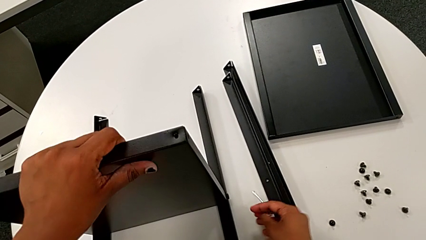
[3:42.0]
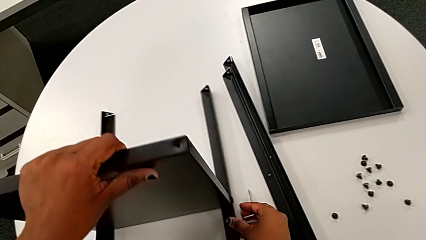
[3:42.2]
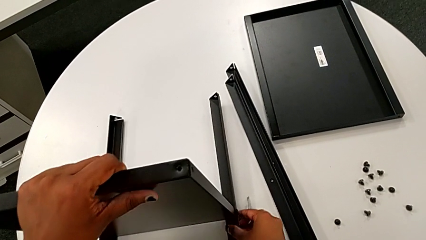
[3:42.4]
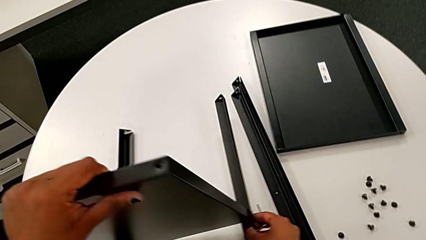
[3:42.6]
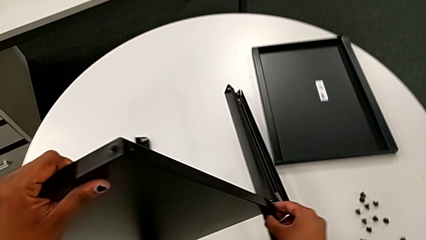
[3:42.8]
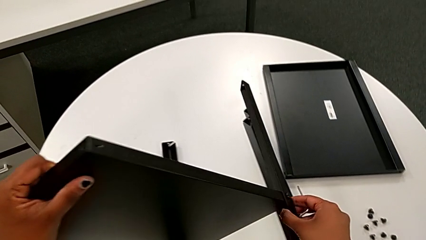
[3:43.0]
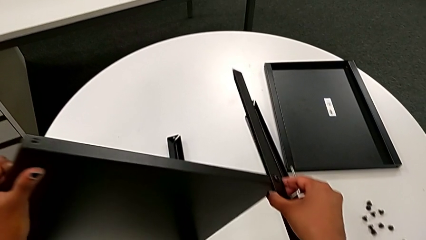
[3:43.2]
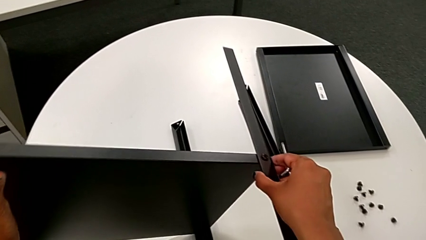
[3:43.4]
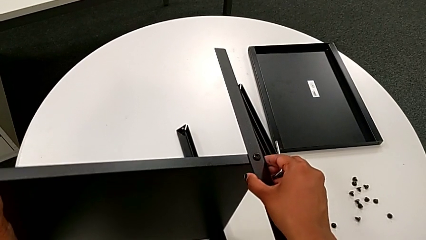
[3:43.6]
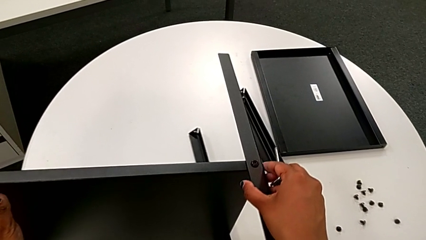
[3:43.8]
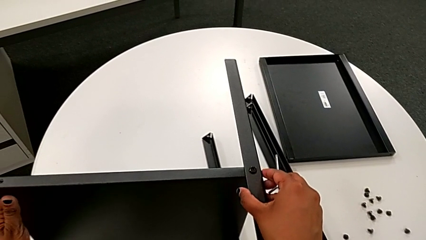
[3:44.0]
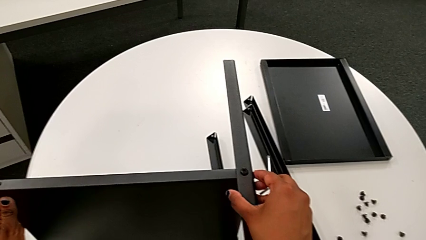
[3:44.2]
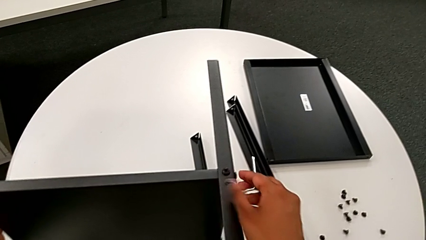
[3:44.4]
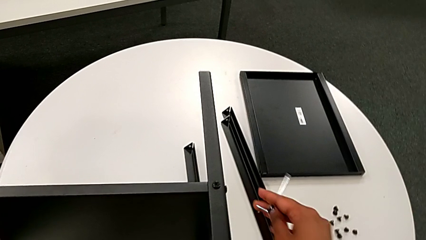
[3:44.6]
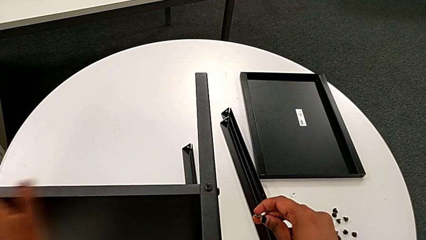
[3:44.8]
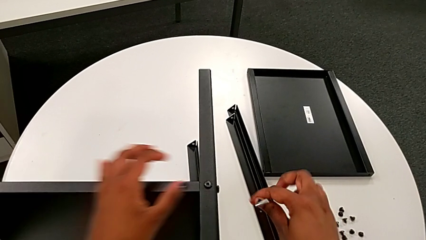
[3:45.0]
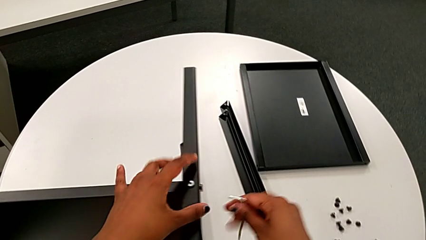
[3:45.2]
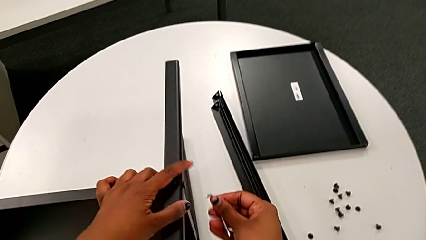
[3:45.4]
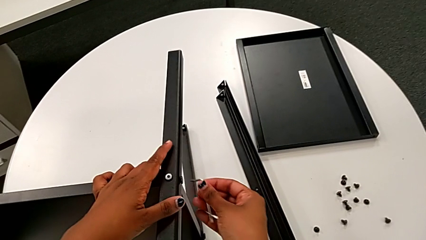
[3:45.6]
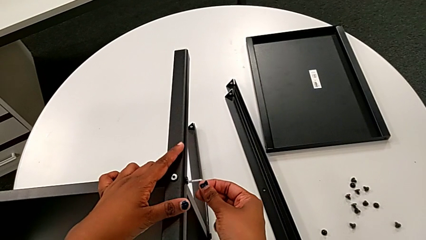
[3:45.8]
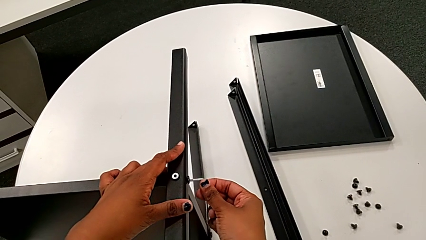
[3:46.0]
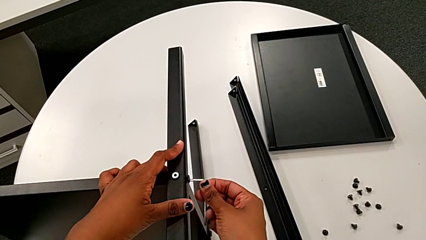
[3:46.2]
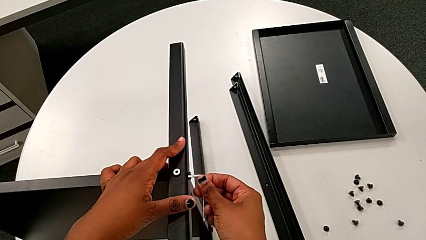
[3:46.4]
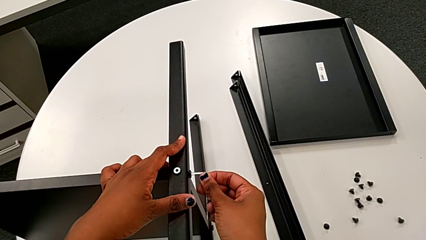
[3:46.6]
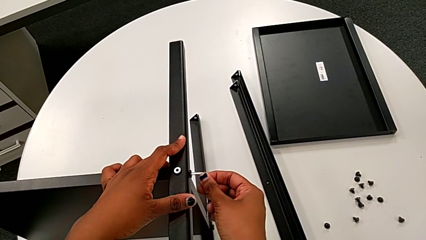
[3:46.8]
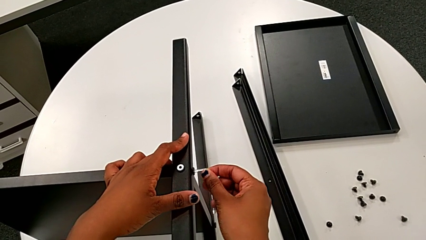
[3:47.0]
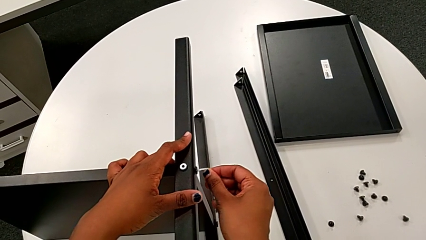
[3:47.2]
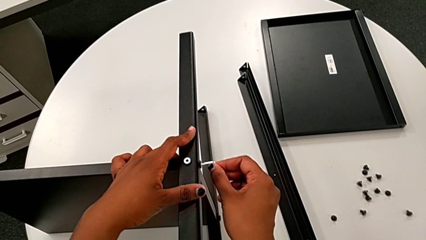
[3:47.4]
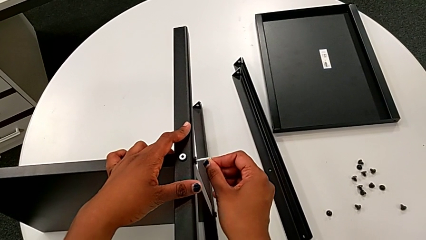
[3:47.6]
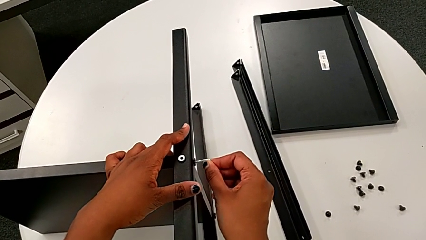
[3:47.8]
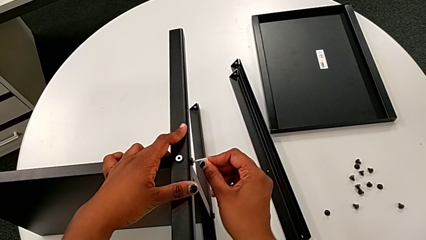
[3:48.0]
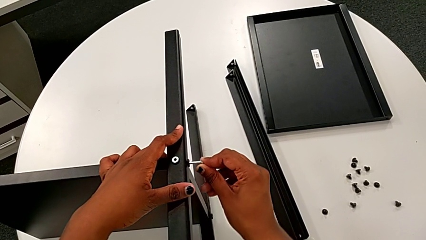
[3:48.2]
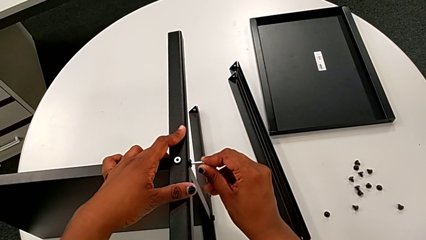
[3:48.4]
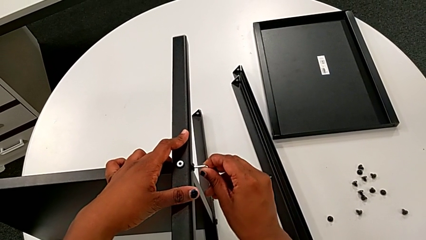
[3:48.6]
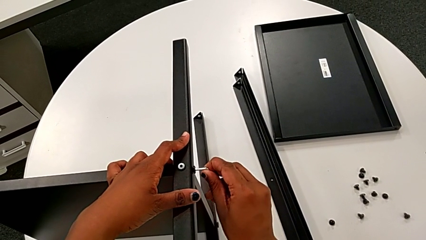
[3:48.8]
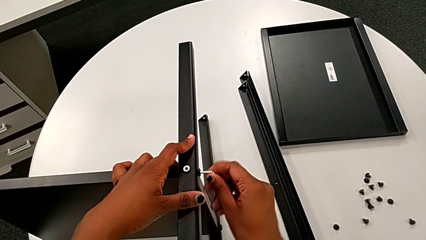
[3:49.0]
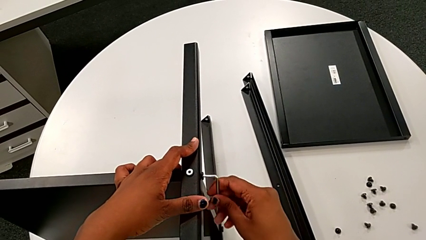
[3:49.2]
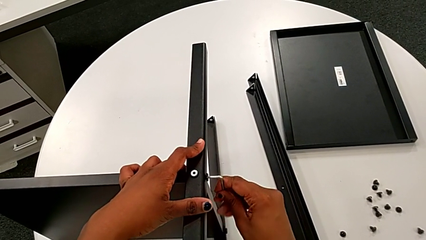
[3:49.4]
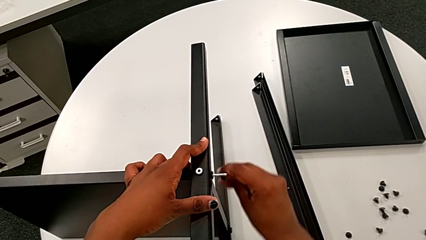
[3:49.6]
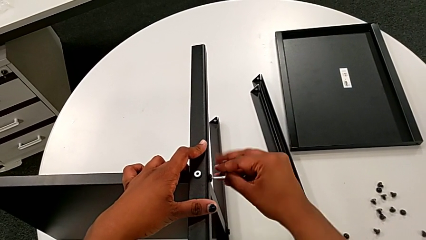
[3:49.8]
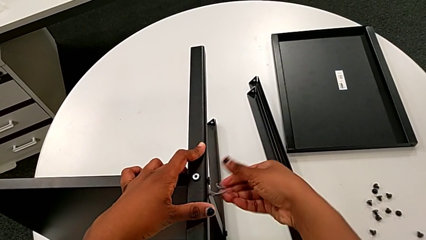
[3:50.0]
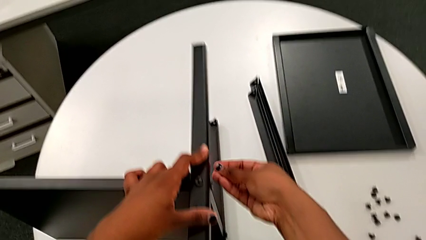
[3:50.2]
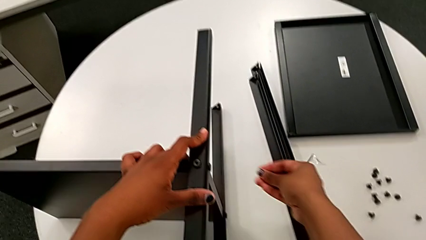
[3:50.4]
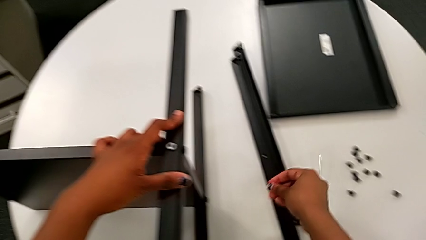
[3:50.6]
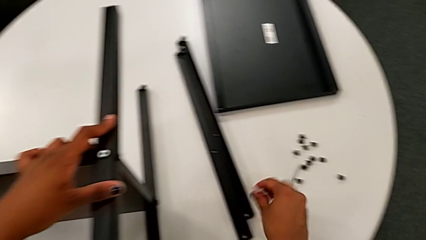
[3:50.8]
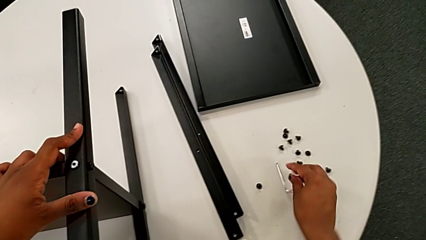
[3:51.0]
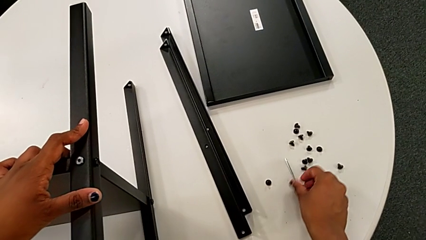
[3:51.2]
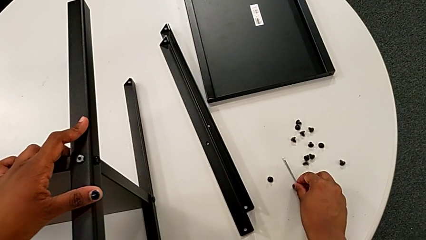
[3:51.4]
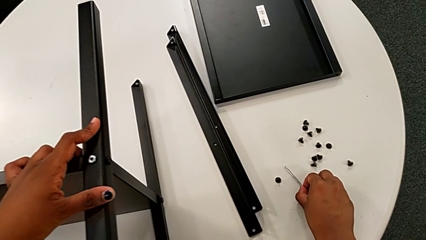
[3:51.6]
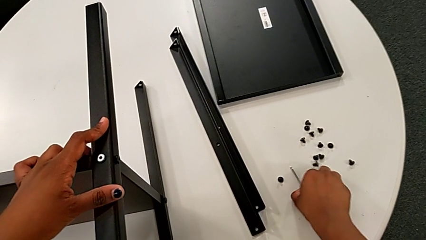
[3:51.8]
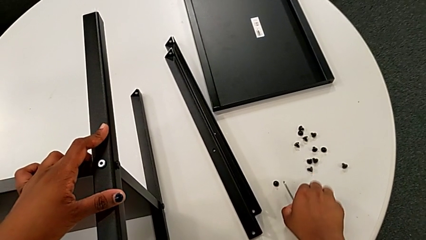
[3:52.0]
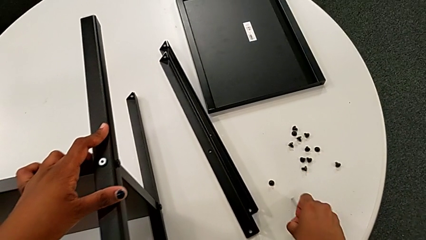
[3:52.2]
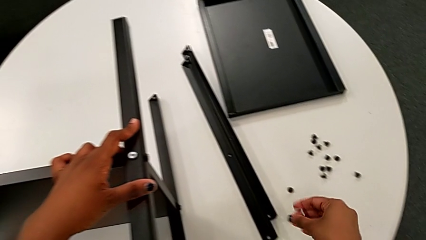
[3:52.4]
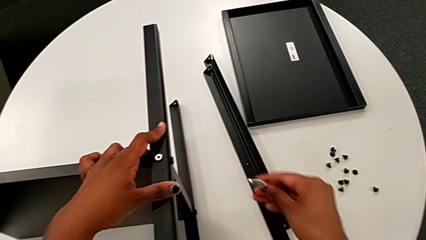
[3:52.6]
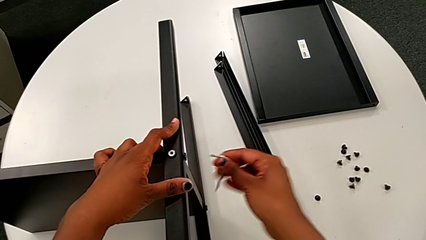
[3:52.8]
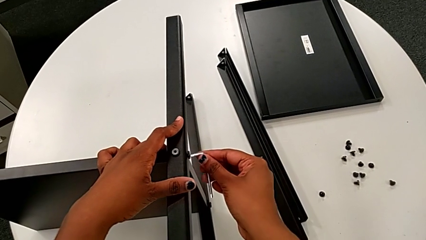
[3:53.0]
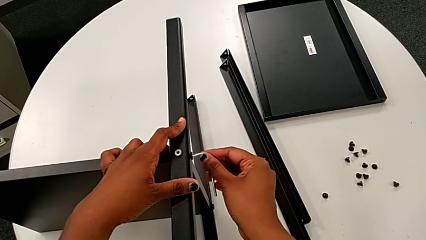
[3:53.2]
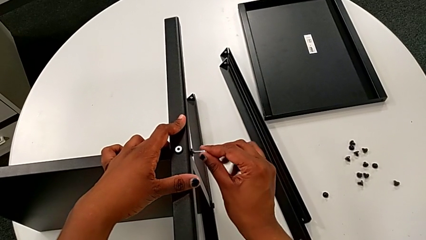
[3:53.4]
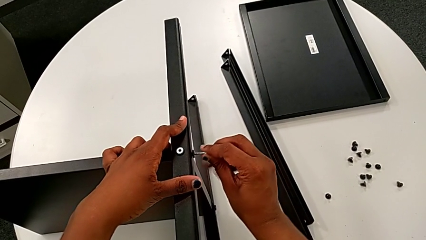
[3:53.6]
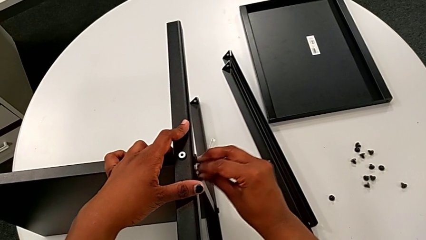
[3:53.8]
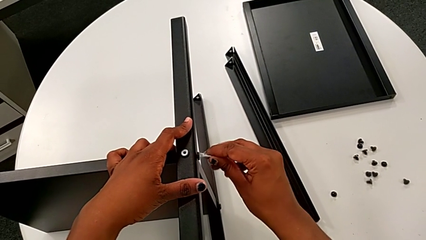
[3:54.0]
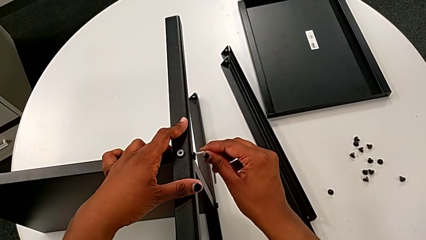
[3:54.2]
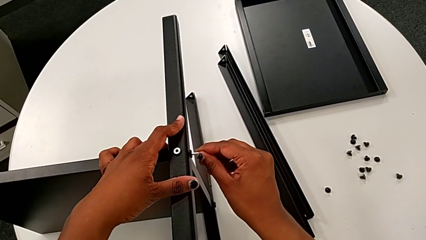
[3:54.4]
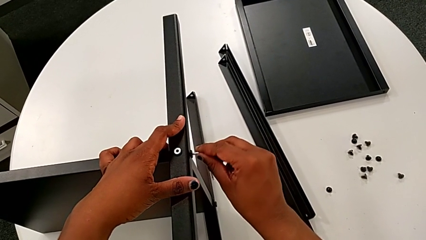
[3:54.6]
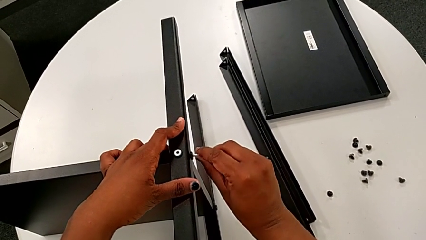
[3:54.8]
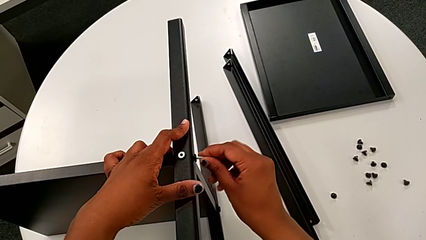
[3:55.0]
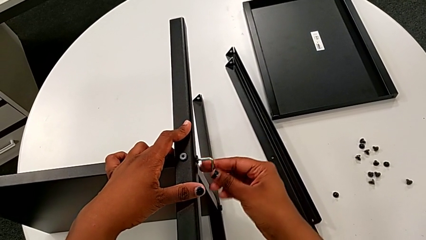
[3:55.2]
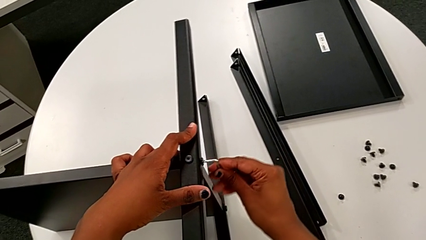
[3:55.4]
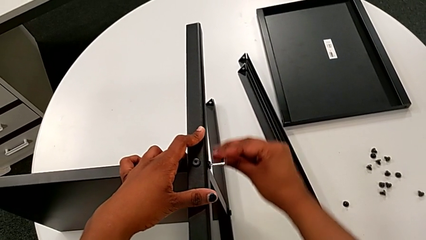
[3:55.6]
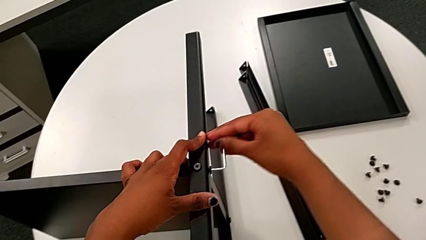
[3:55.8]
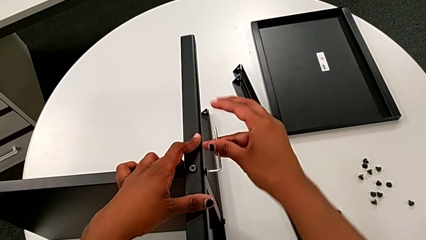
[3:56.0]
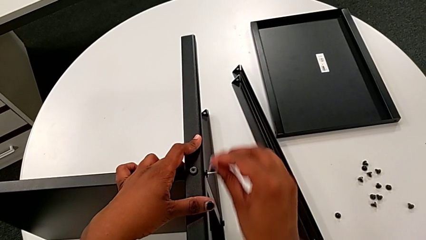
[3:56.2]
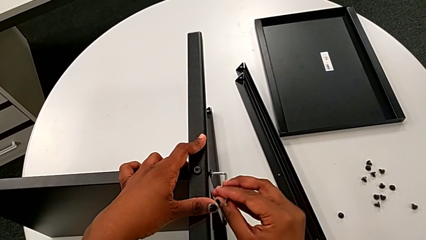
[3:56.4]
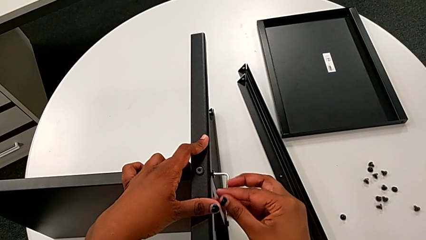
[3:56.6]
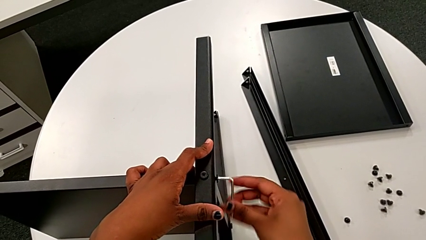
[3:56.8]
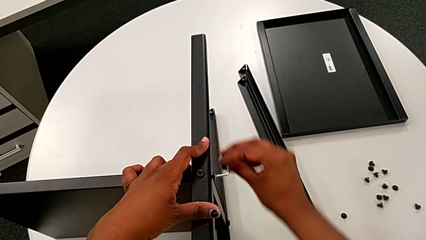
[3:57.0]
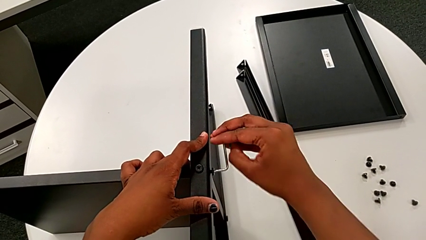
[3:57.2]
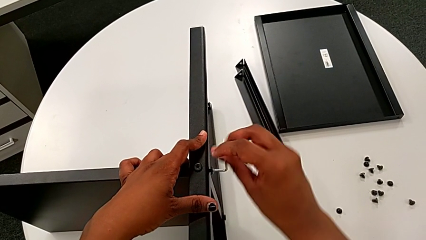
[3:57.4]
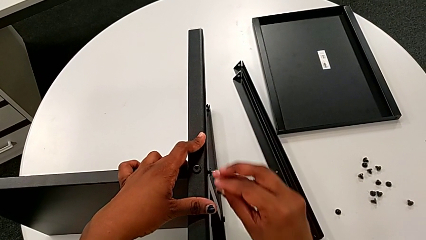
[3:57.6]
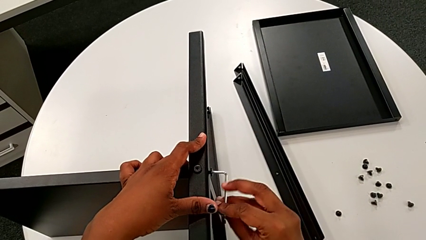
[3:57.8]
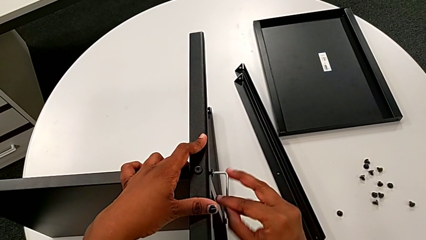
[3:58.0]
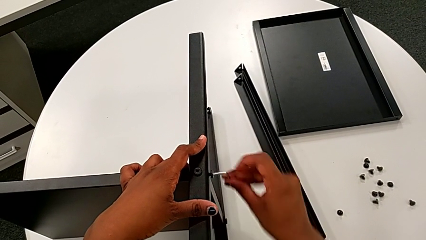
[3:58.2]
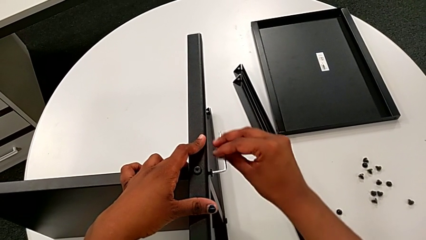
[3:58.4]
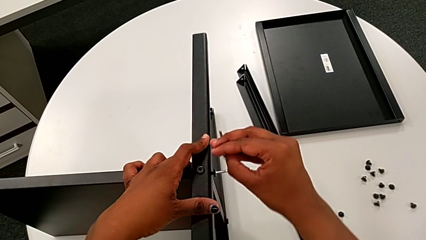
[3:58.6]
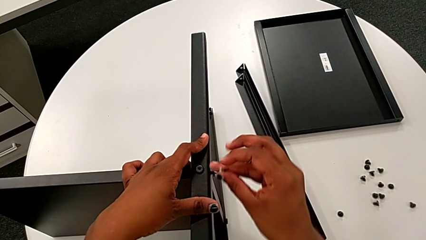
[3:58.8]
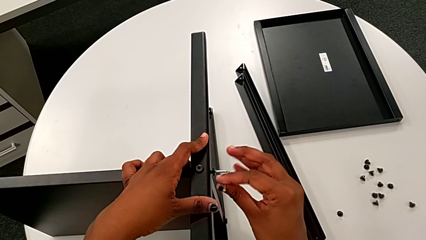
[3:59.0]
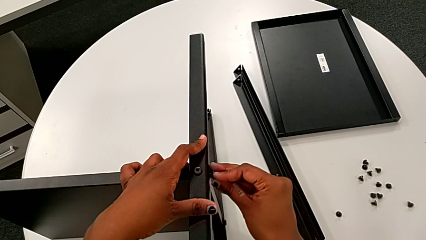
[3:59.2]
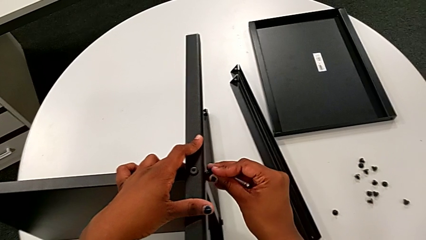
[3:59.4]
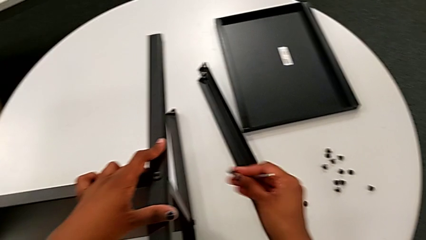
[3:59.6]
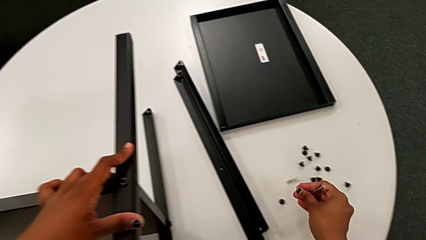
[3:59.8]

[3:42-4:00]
The camera wearer is unscrewing the third leg of the shelf. They rotate the nightstand, insert the fifth Allen wrench, wrongly drop the Allen wrench, grab it, insert the fifth Allen wrench, unscrew the fifth hex socket head and grab it.
